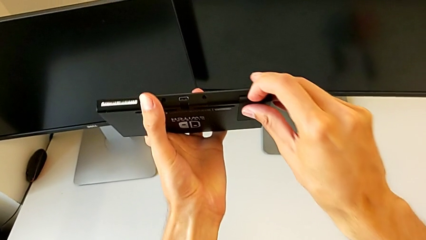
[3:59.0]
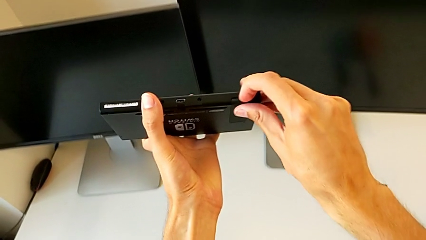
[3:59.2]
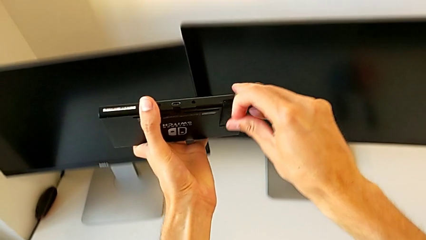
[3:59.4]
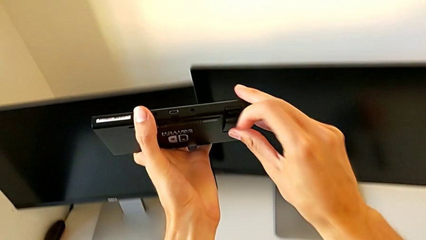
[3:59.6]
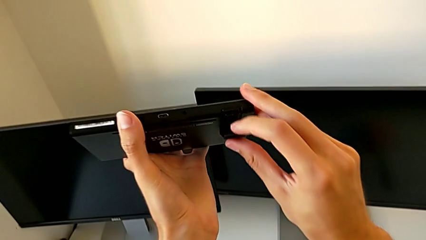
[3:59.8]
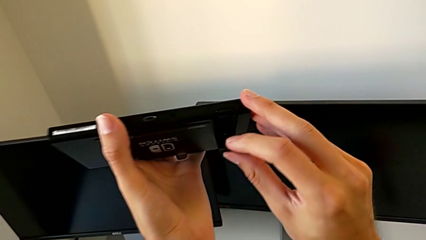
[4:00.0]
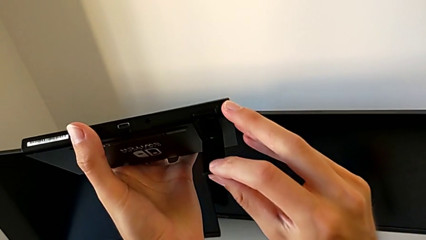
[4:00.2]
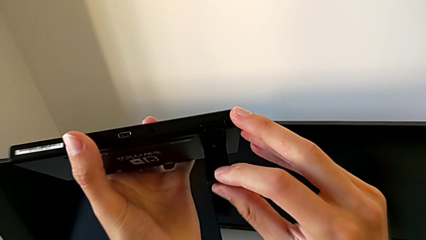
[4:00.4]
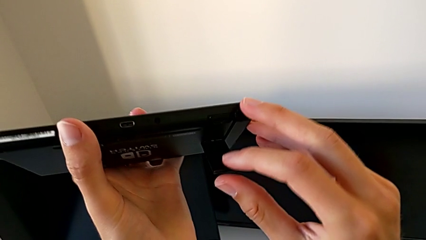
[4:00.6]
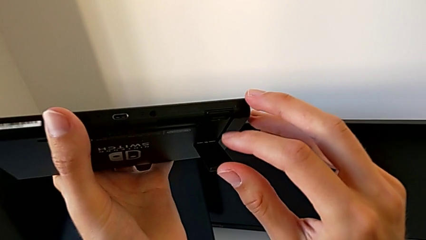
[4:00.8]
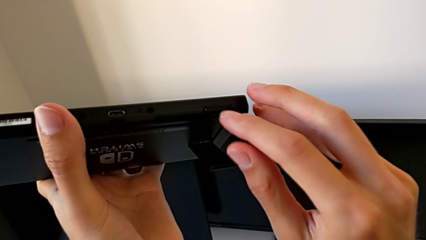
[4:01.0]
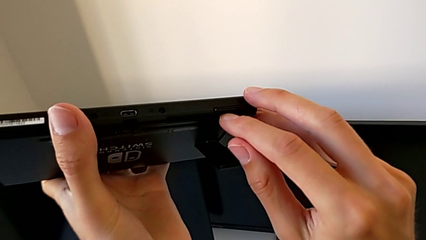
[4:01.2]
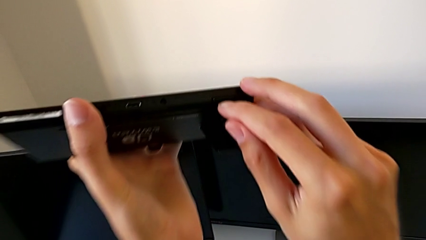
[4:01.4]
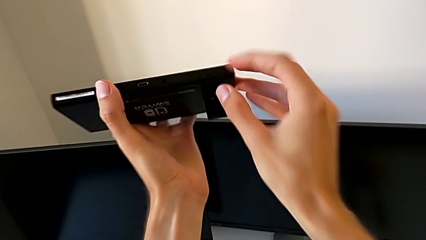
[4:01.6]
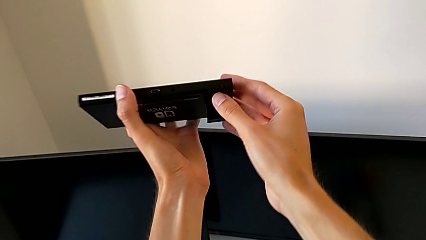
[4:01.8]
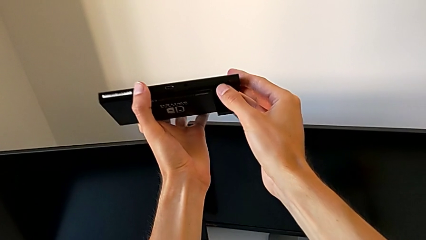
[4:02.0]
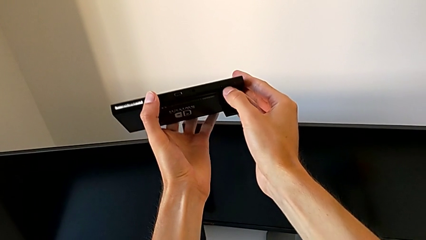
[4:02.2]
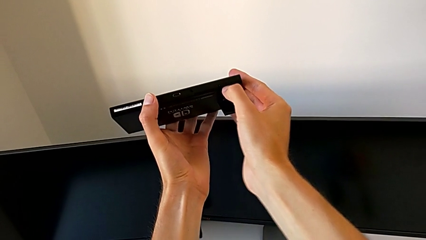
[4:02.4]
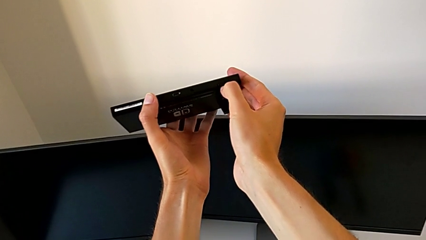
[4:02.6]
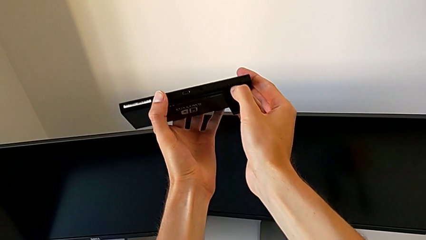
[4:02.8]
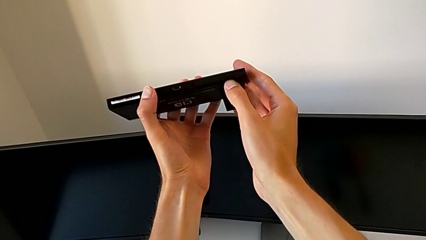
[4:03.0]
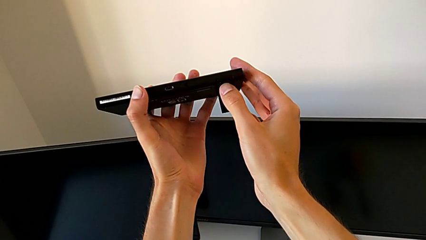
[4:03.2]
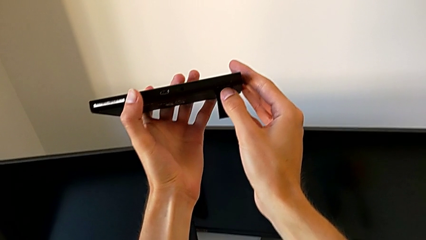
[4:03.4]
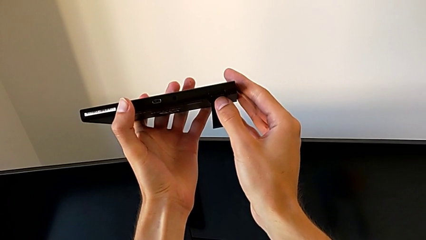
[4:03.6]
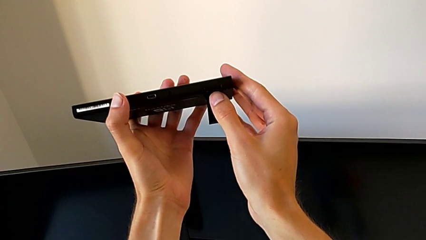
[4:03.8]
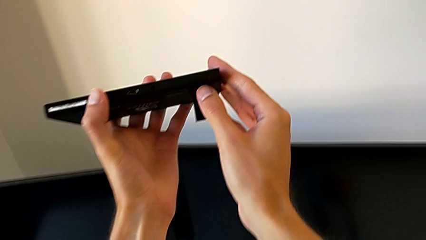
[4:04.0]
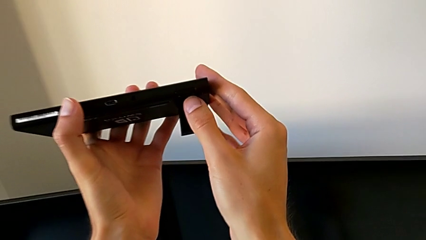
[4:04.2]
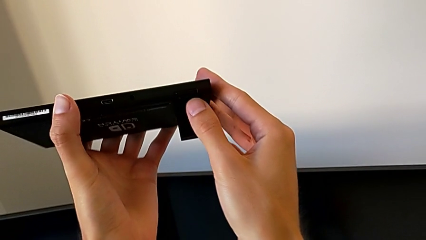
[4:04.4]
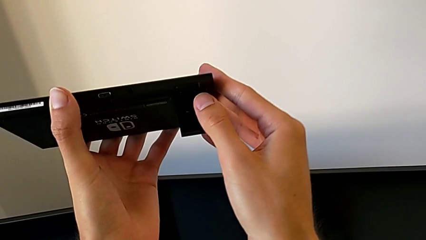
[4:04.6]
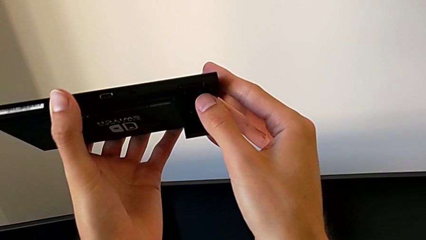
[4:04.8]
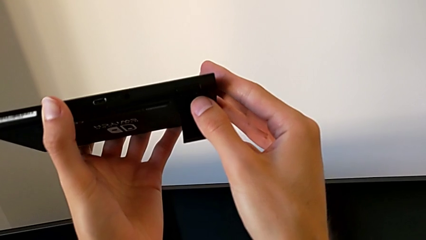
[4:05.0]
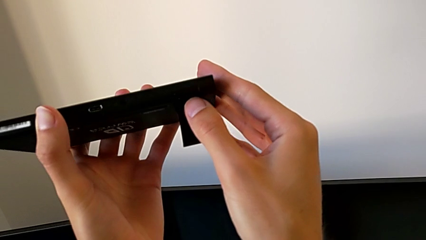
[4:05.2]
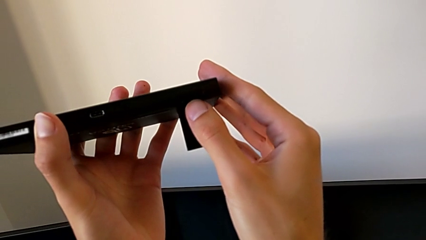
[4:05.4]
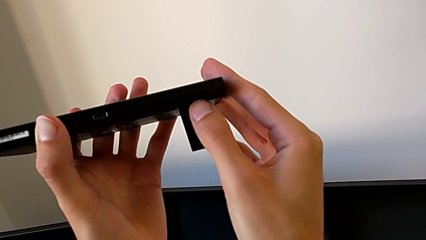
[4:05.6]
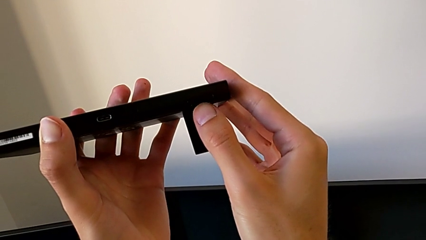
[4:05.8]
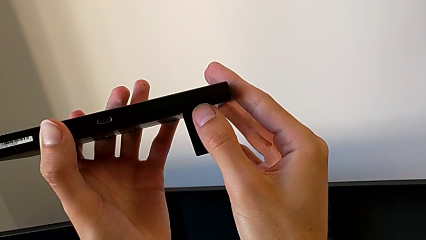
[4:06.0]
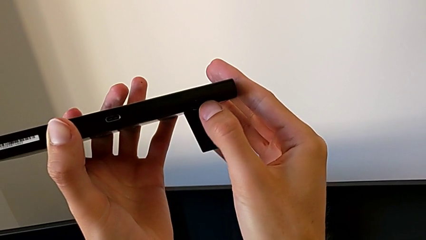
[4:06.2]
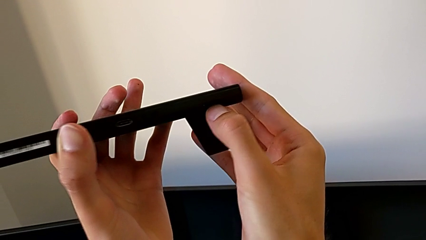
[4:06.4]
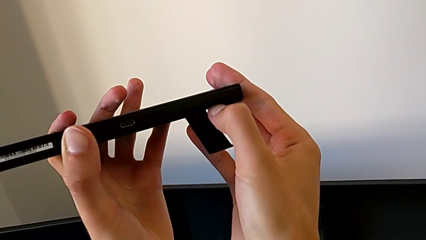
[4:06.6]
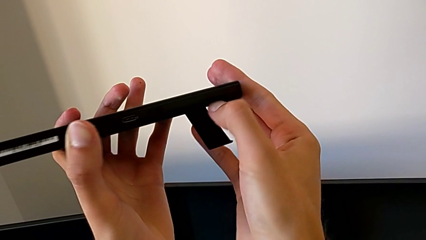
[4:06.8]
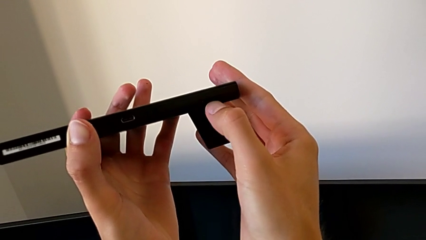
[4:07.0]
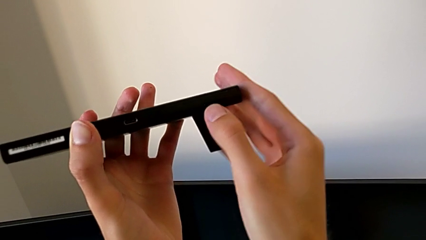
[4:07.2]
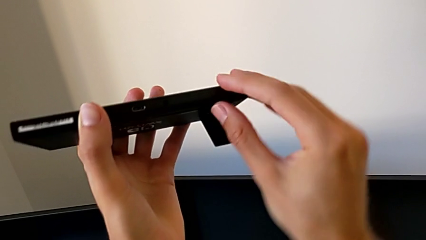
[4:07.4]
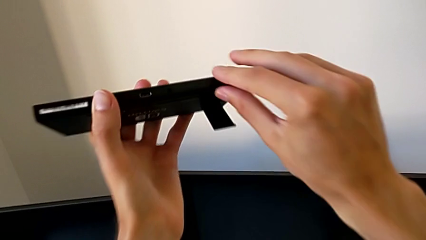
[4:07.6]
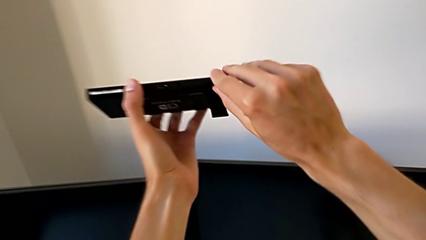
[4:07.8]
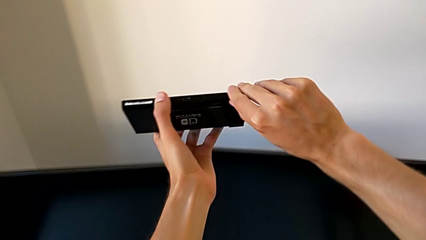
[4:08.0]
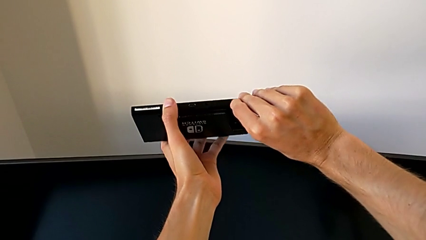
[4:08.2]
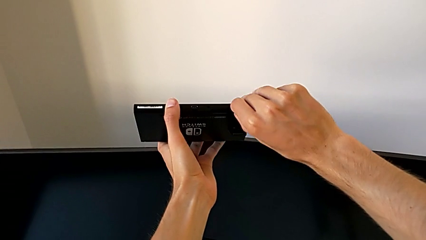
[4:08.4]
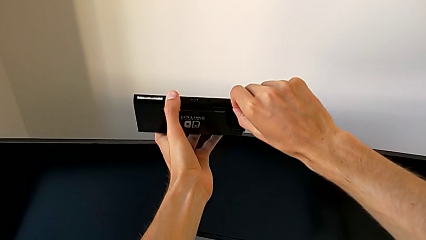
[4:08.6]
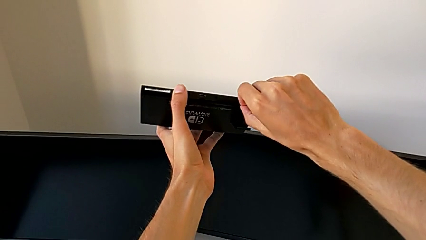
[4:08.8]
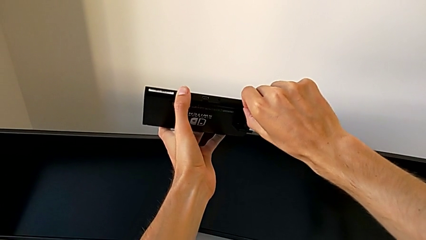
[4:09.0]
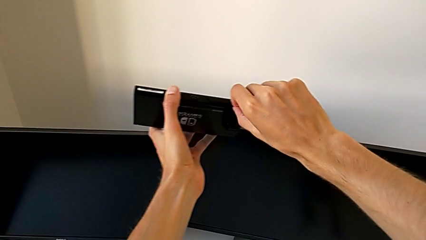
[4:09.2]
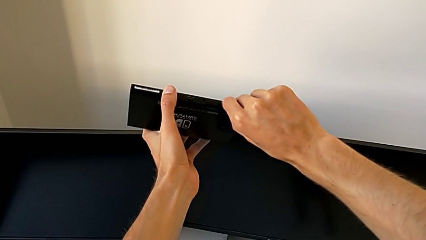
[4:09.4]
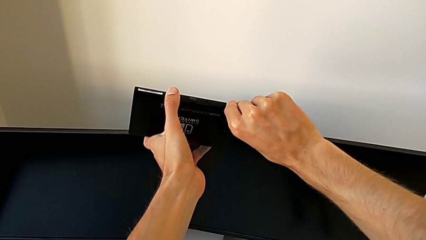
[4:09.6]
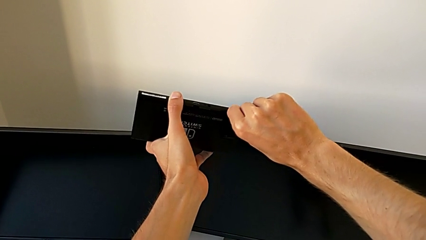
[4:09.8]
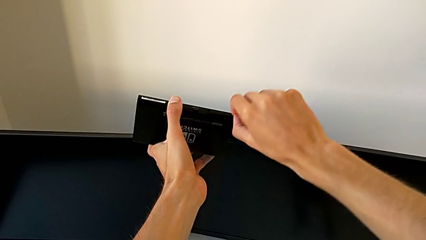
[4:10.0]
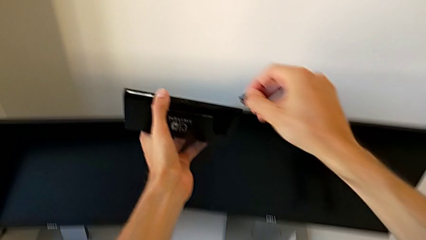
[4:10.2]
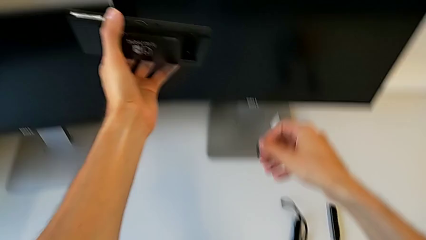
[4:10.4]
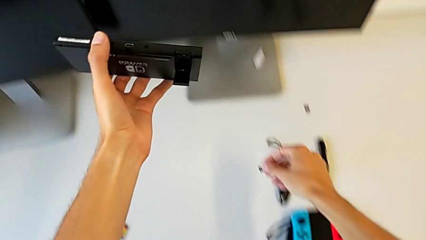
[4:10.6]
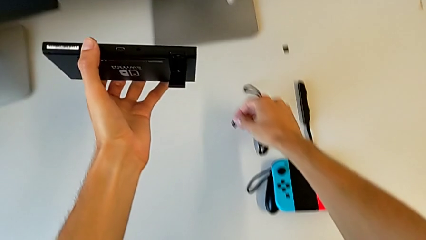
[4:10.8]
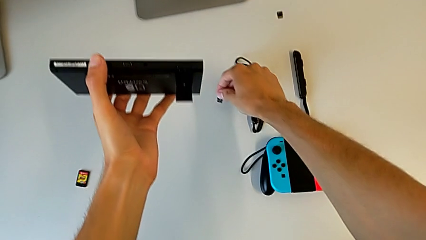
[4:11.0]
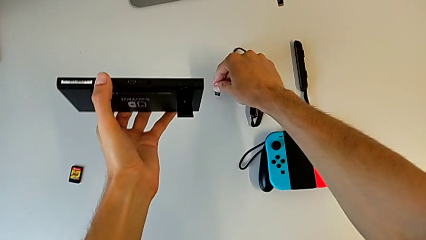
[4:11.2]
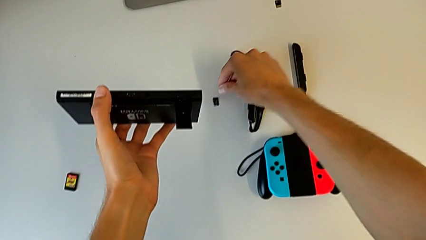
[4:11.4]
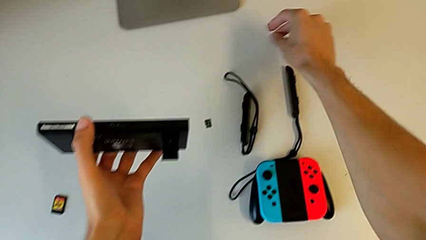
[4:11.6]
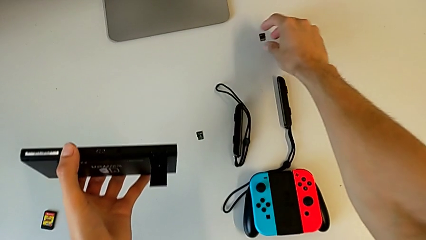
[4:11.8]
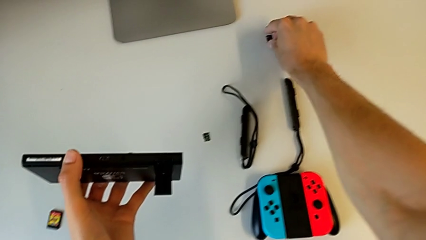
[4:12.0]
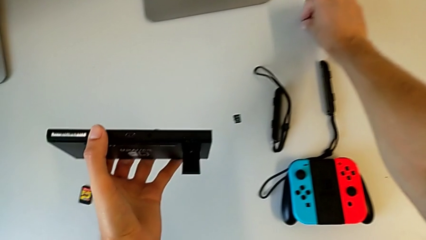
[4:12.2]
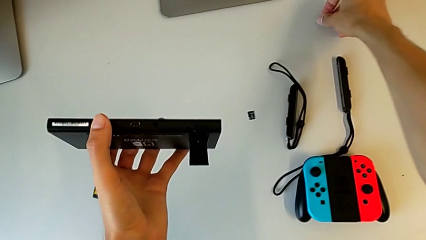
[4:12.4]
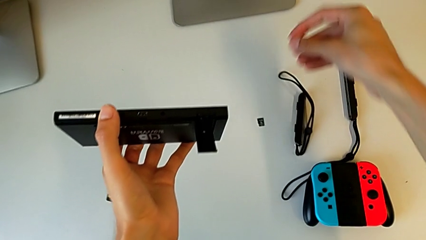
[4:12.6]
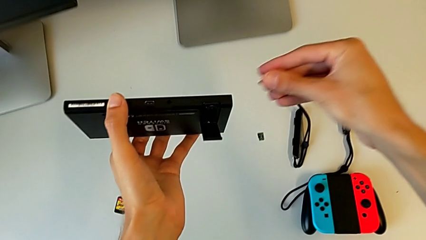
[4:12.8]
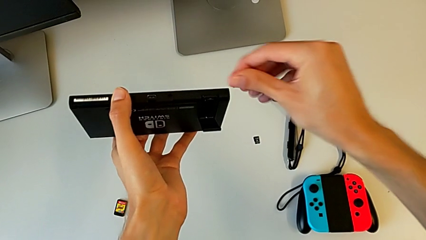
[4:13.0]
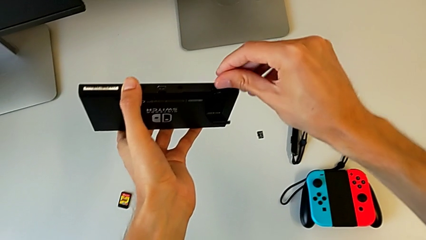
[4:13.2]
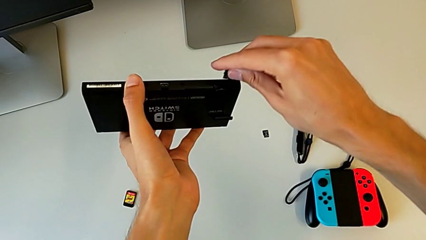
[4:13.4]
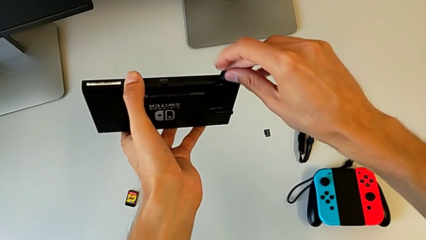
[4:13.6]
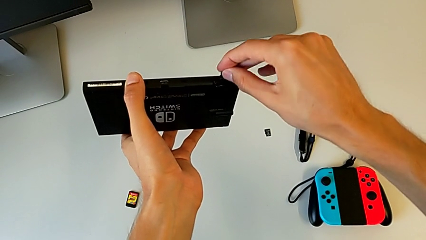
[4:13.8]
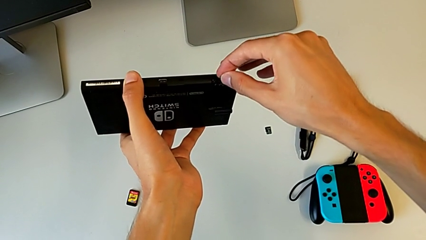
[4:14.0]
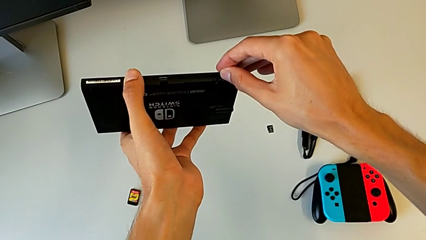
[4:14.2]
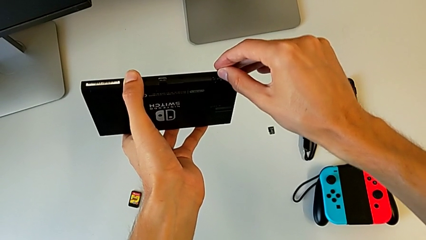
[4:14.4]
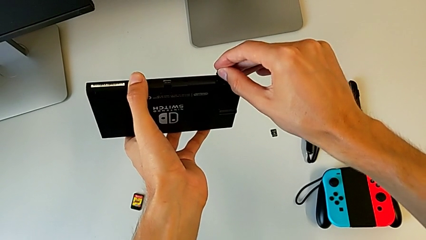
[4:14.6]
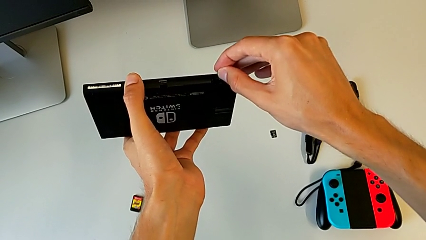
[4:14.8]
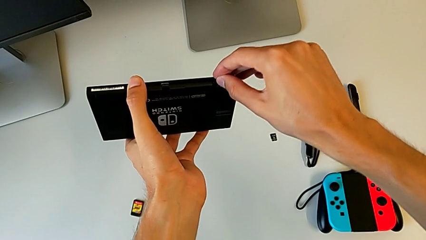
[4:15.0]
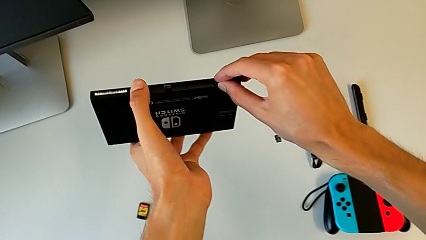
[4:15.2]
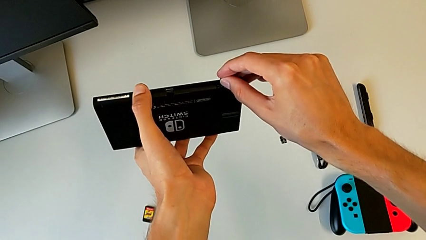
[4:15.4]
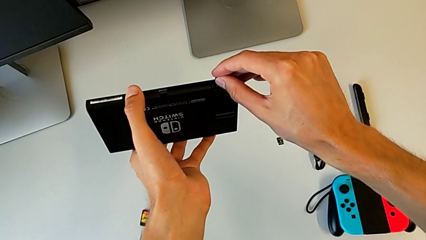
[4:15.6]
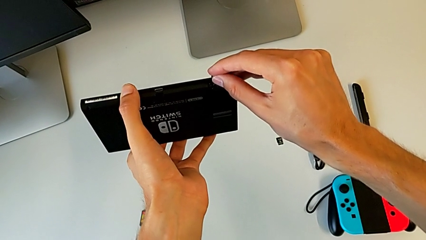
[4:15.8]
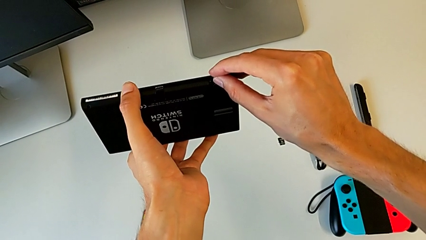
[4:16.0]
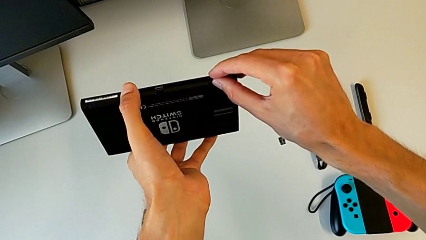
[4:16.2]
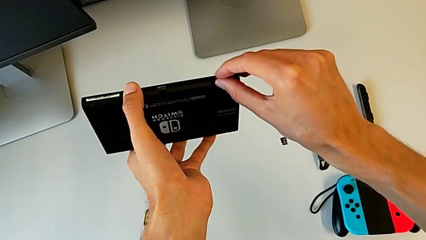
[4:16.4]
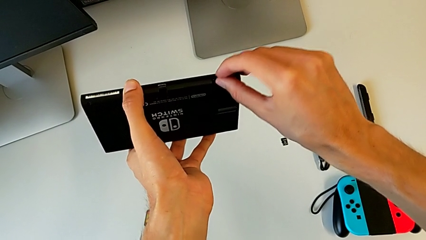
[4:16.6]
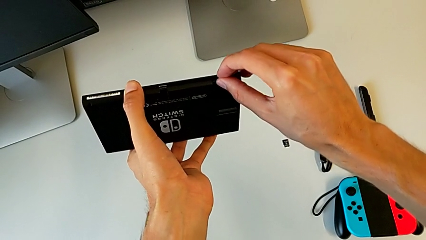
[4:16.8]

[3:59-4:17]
The camera wearer is exchanging the SD card of the Nintendo Switch. They open the kickstand, inspect the Nintendo Switch, press the SD card, inspect the Nintendo Switch, press the SD card, pull it, withdraw it, drop it, grab the second SD card, align it and insert it.
